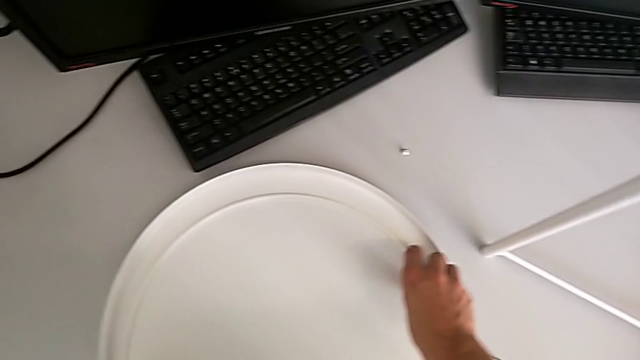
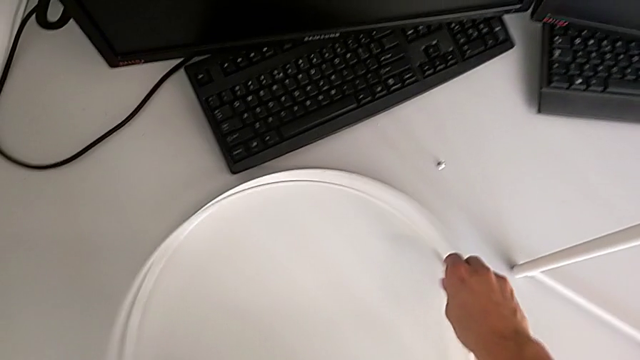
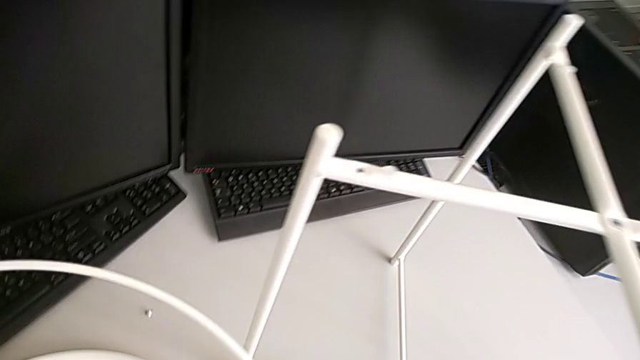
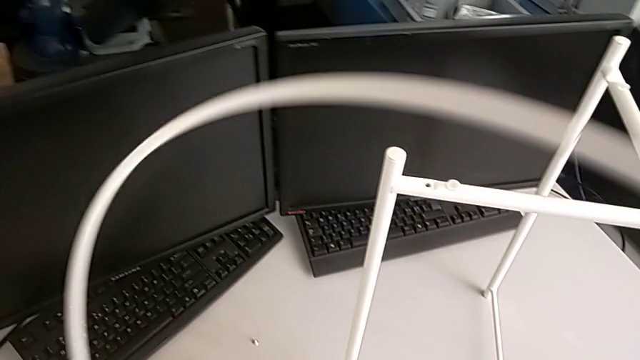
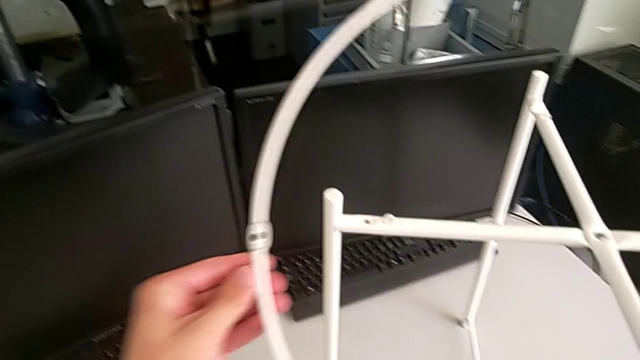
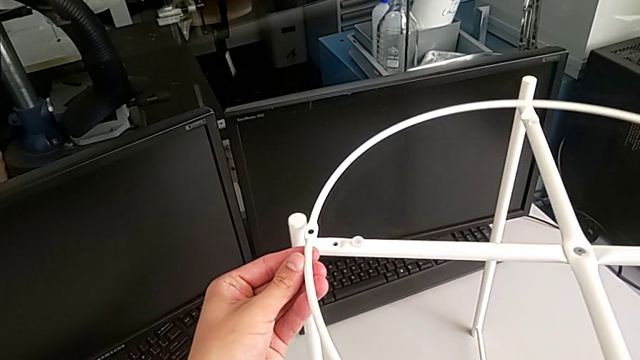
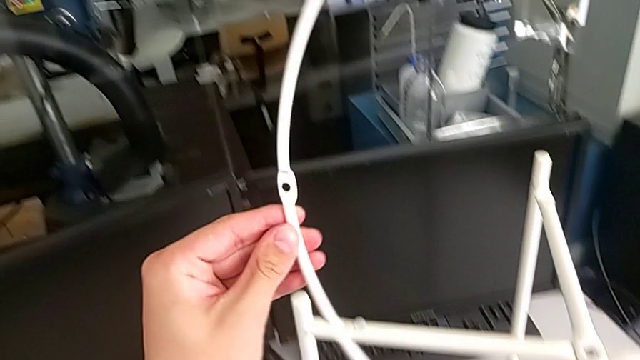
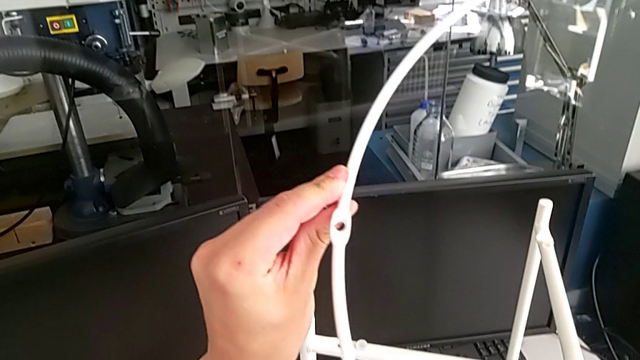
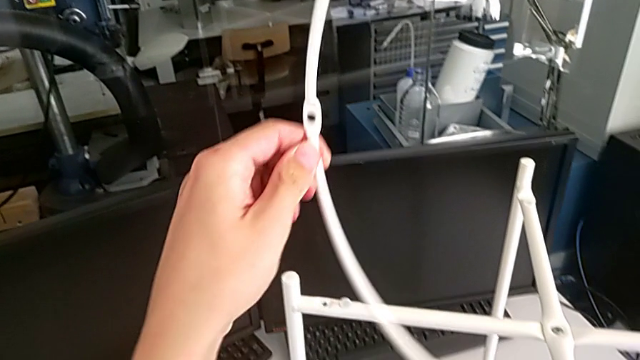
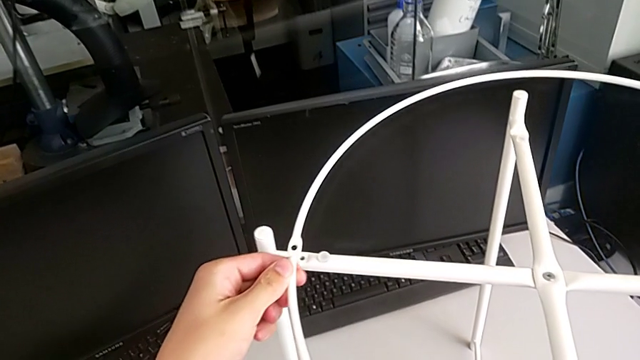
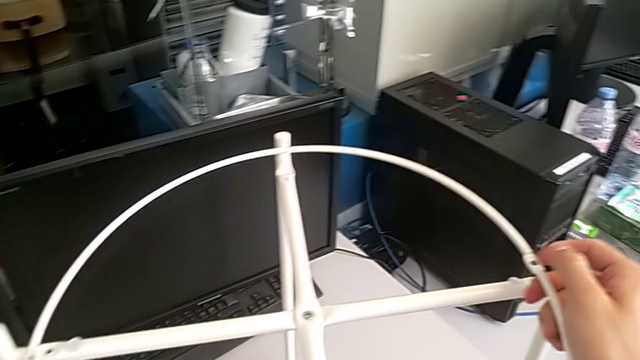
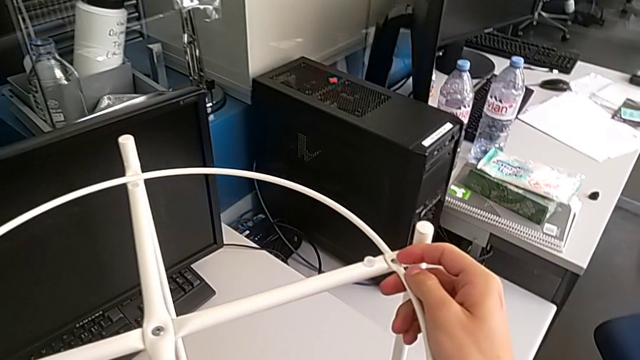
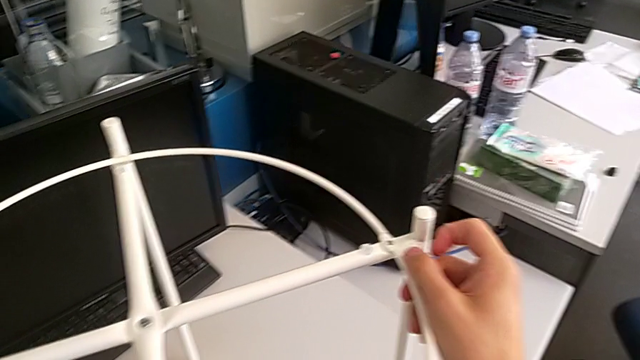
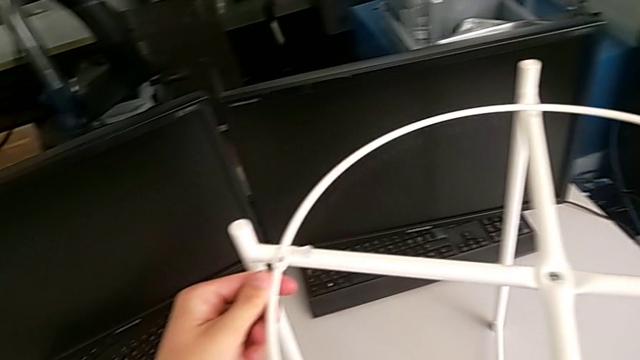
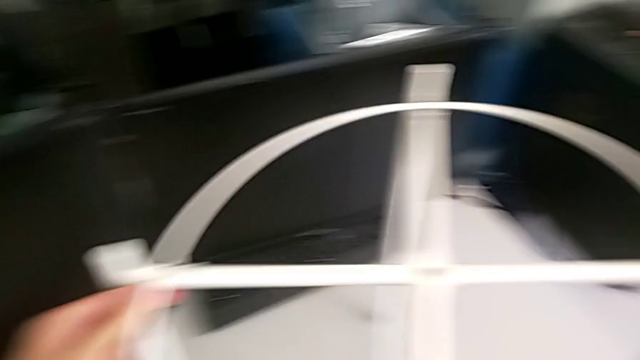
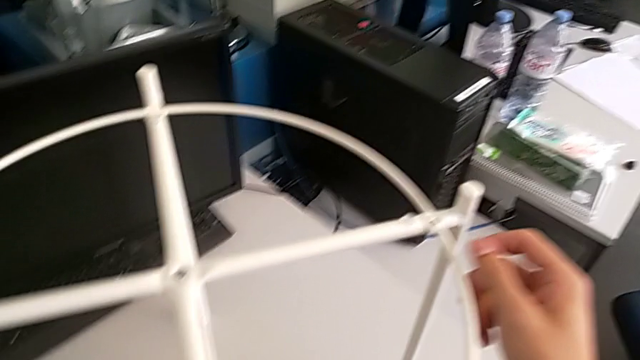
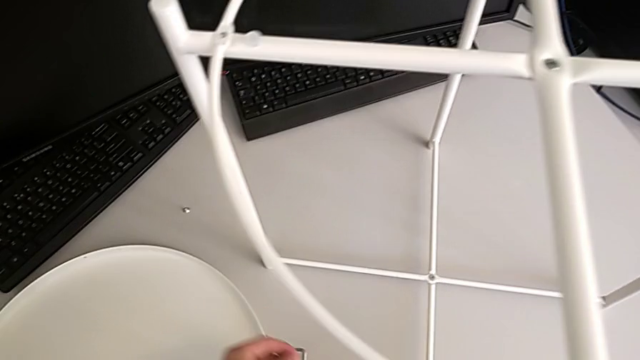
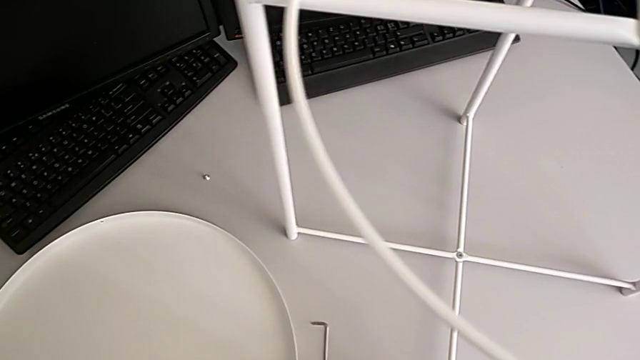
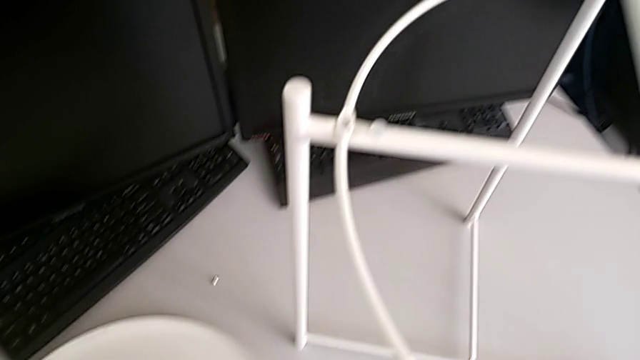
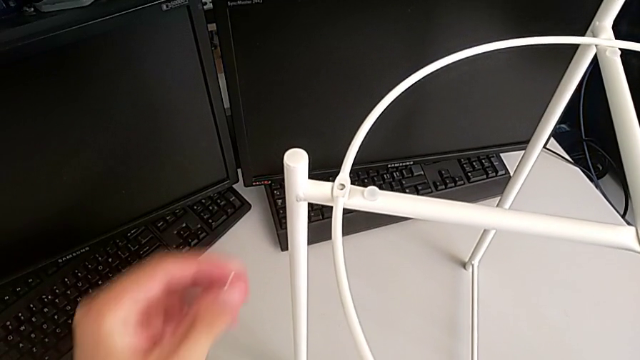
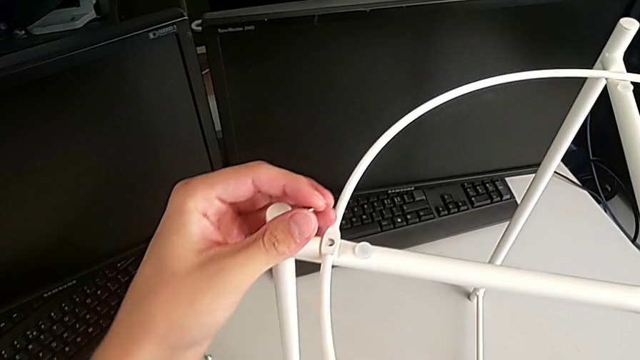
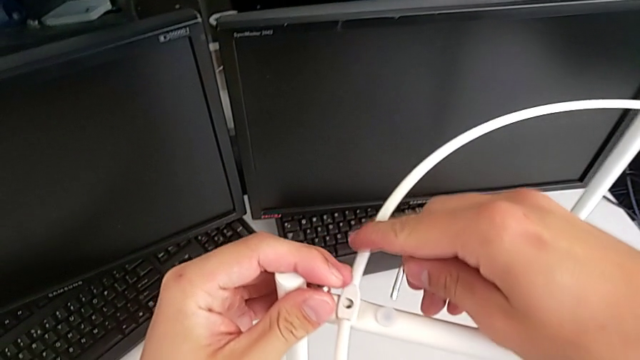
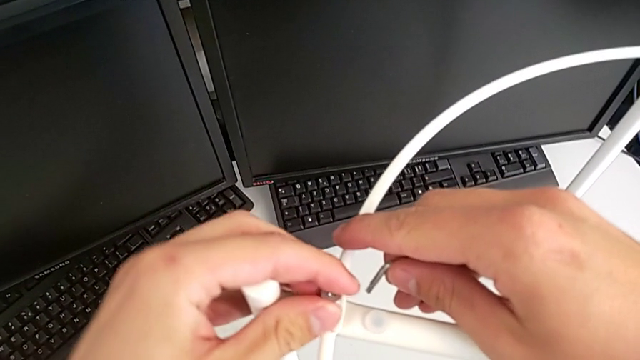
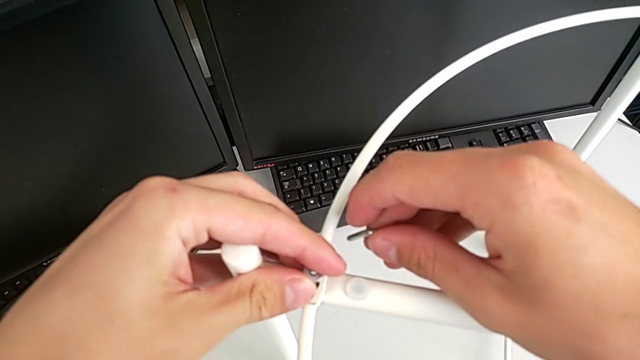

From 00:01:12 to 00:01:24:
The camera wearer is assembling the circle on the legs. They lift the circle, inspect it, wrongly align it, grab the hex socket head, grab the Allen wrench and insert the hex socket head.

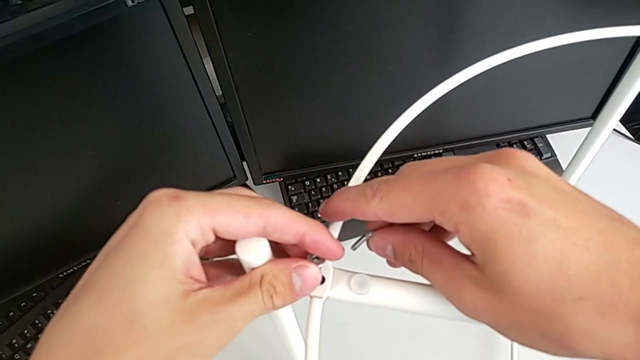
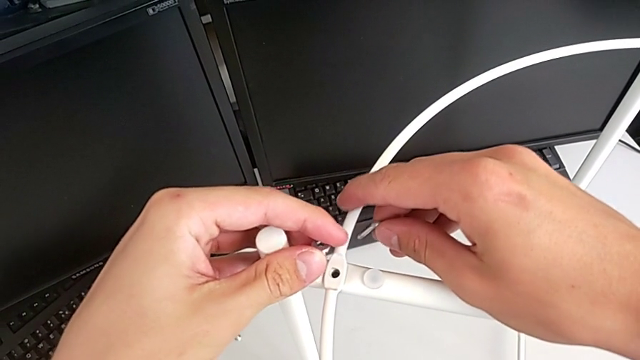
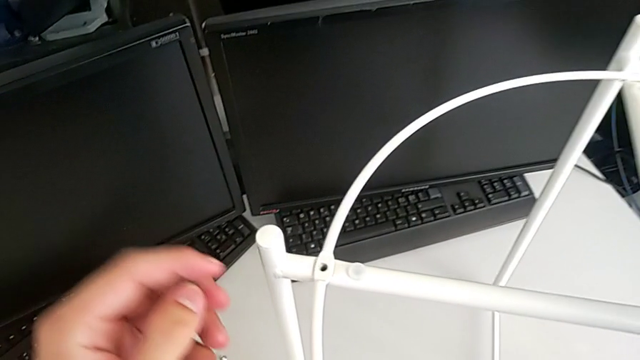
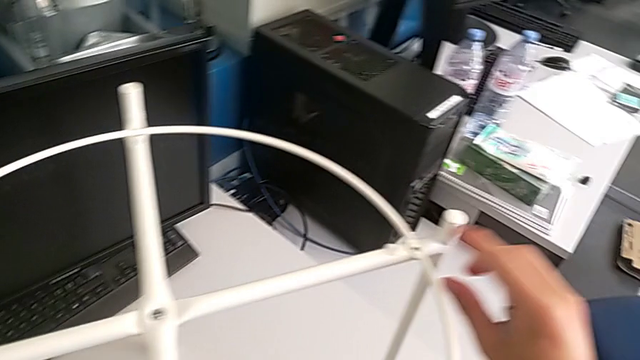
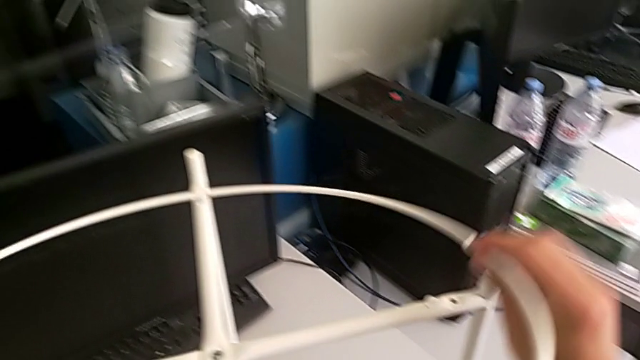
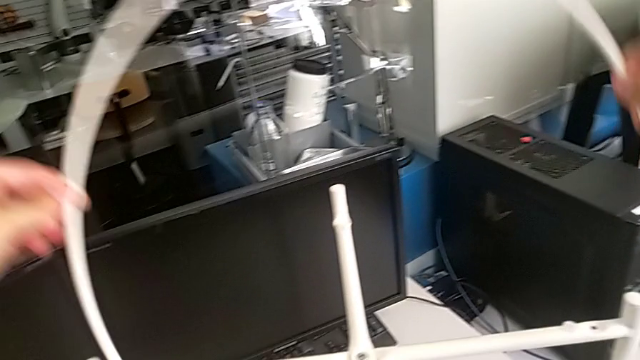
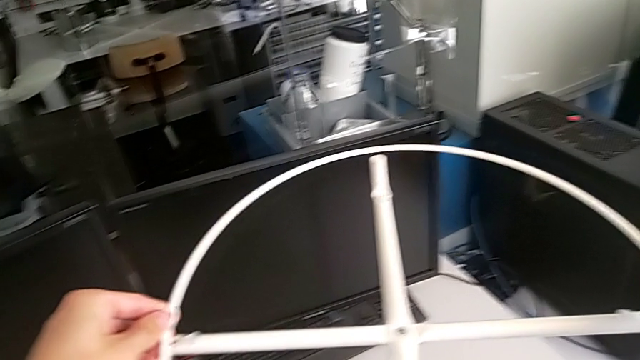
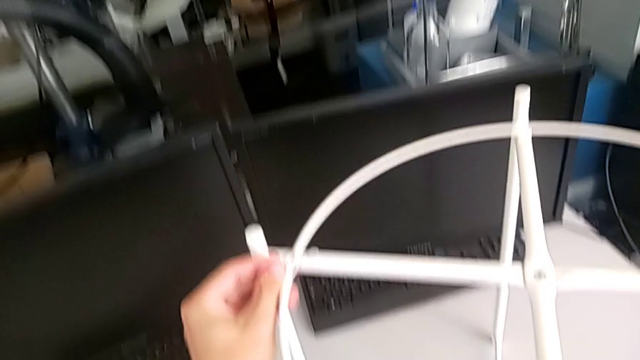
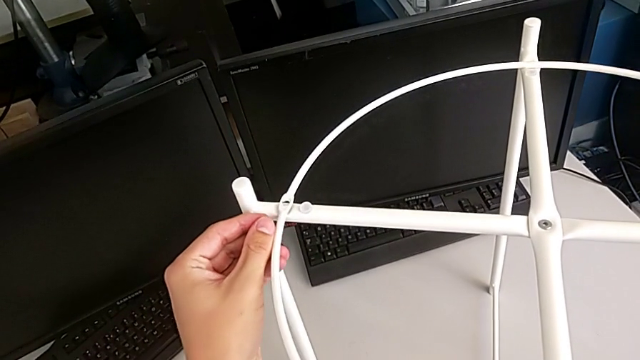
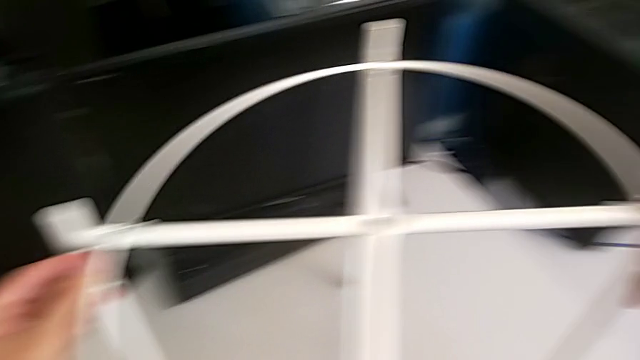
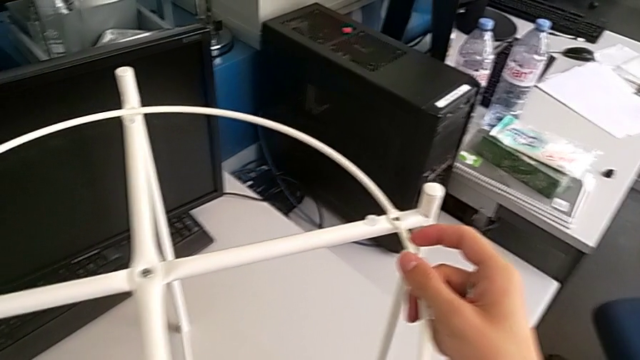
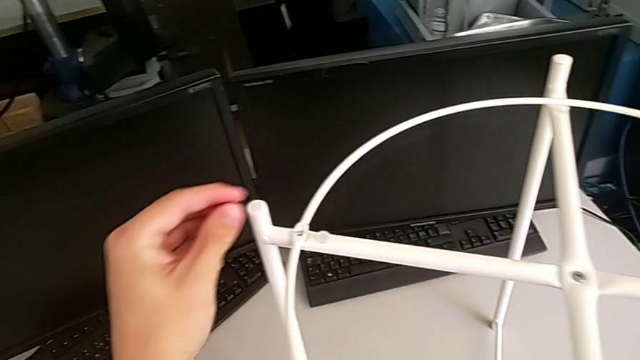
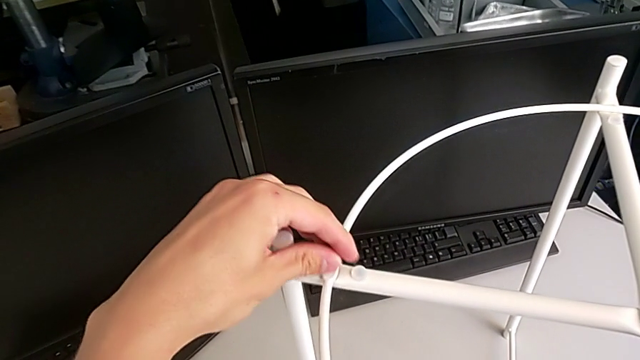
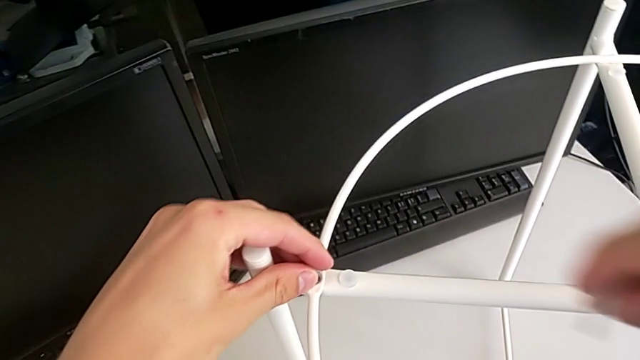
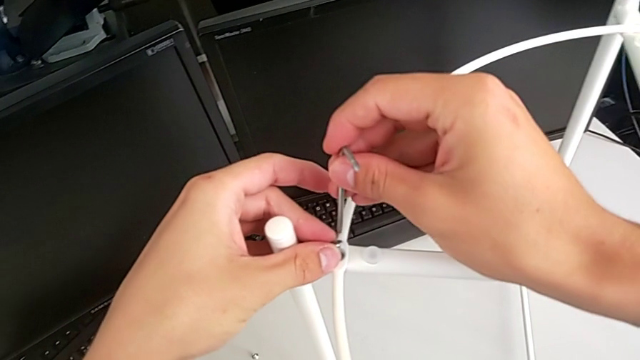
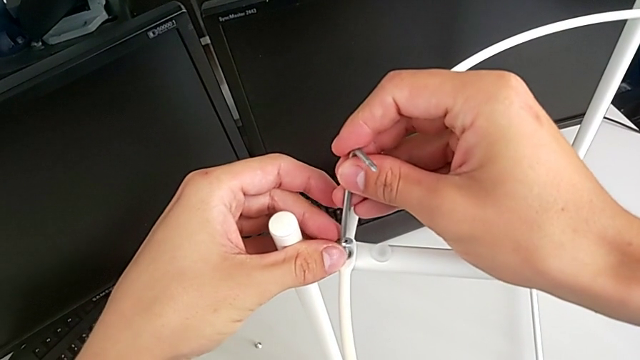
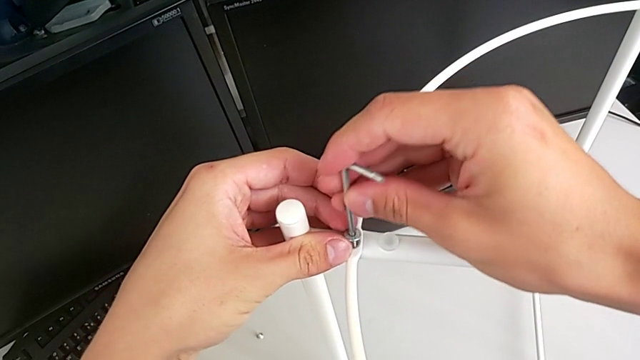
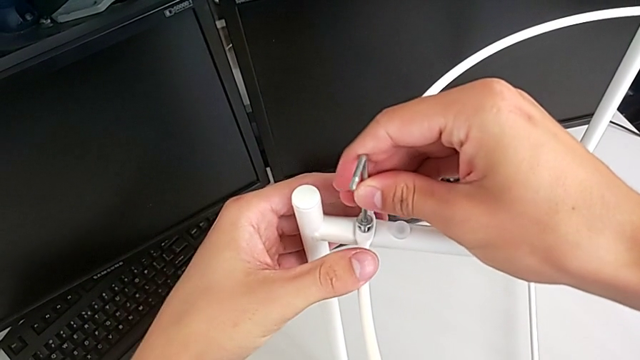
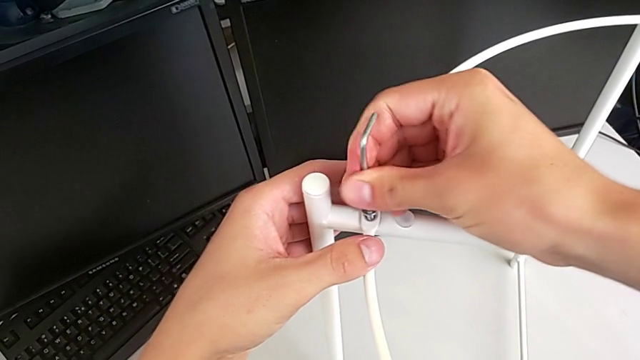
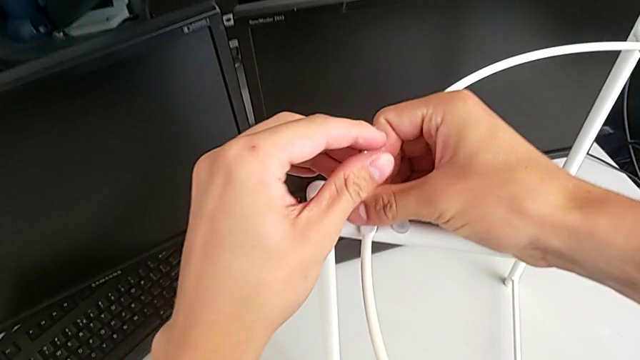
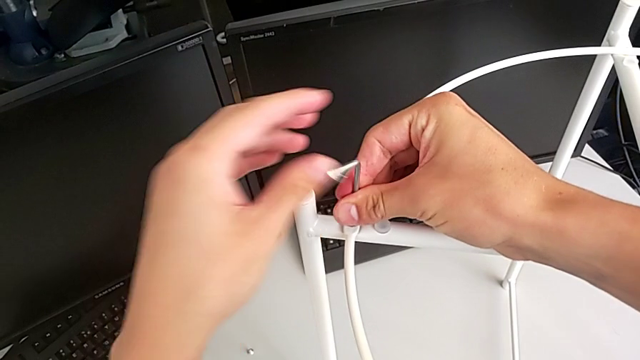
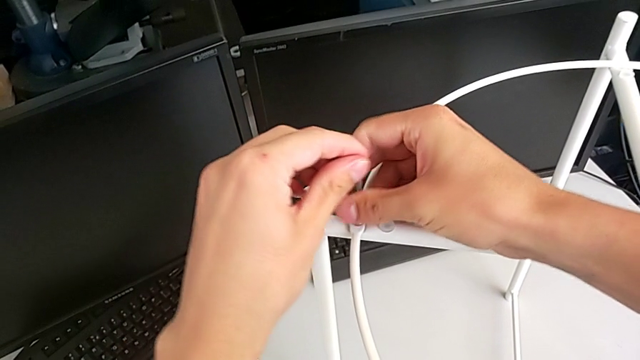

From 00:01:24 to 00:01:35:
The camera wearer is assembling the circle on the legs. They rotate the circle, align it, insert the hex socket head, insert the Allen wrench and begin to screw the hex socket head.
